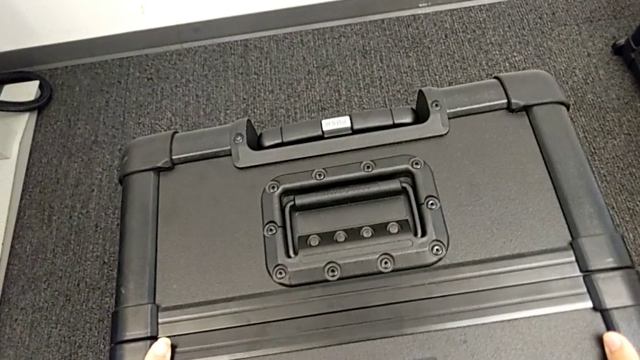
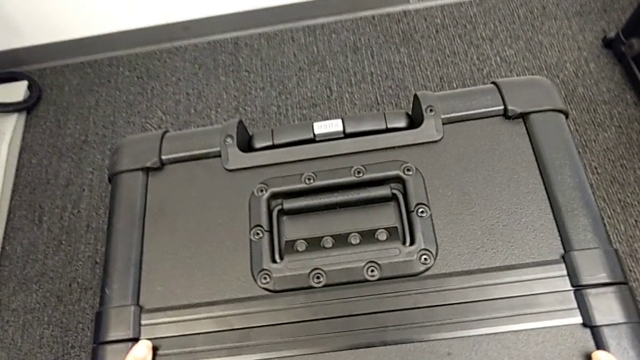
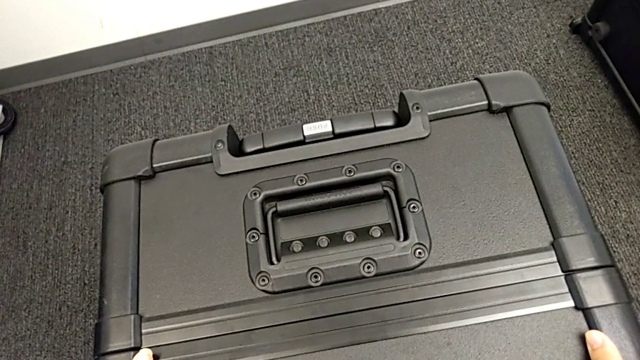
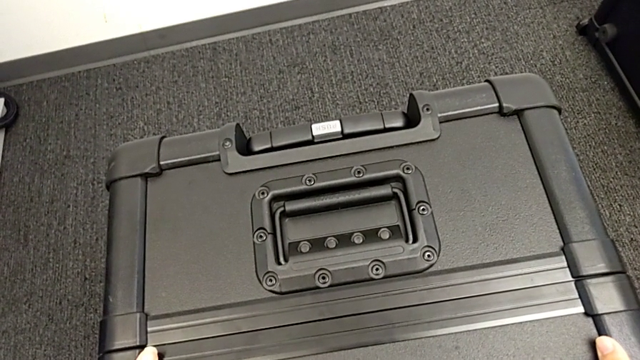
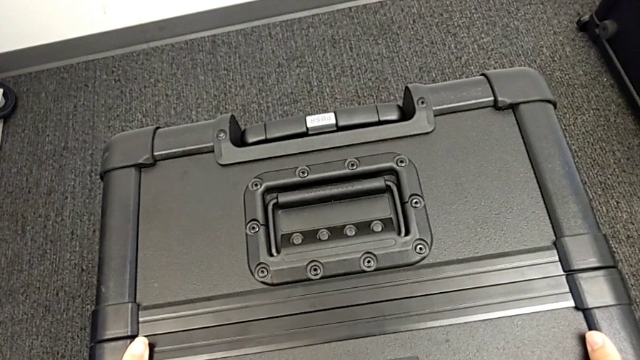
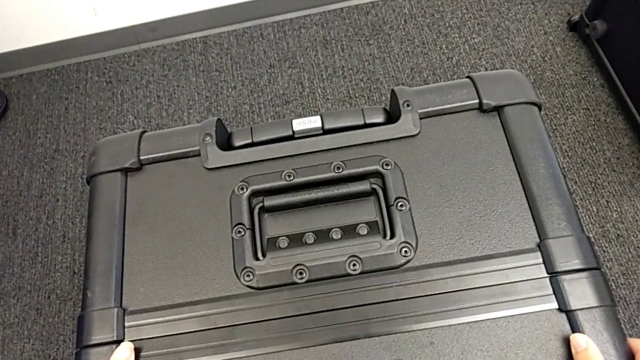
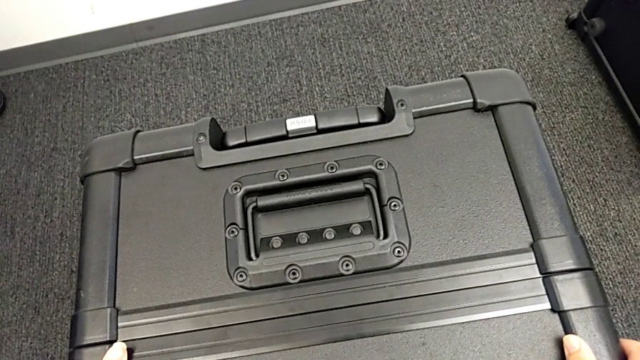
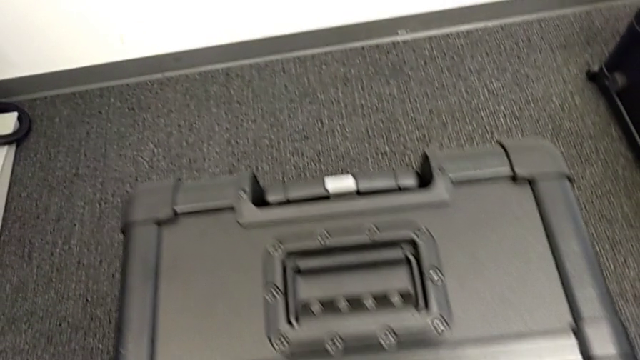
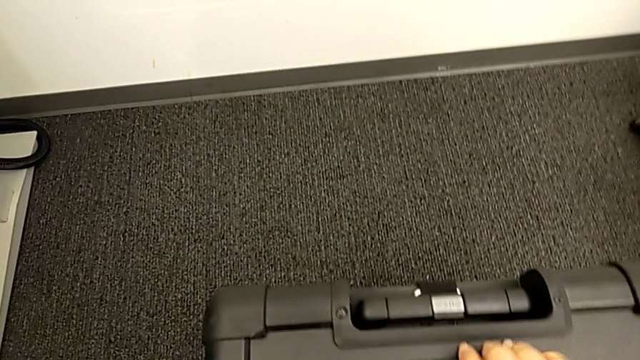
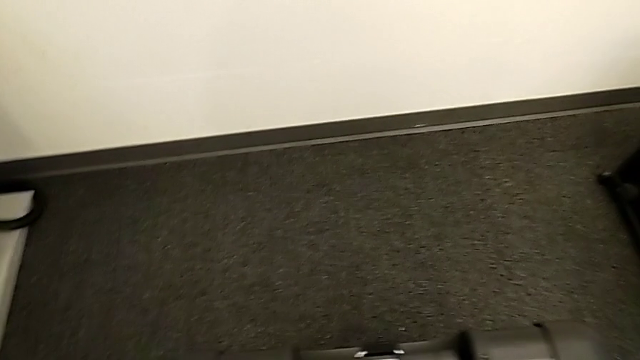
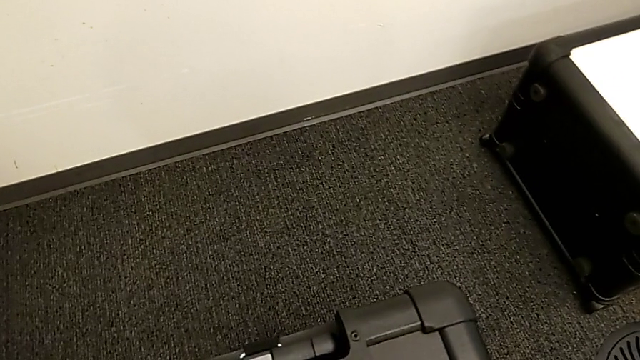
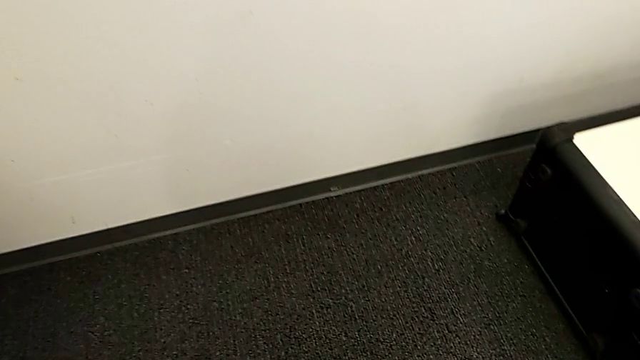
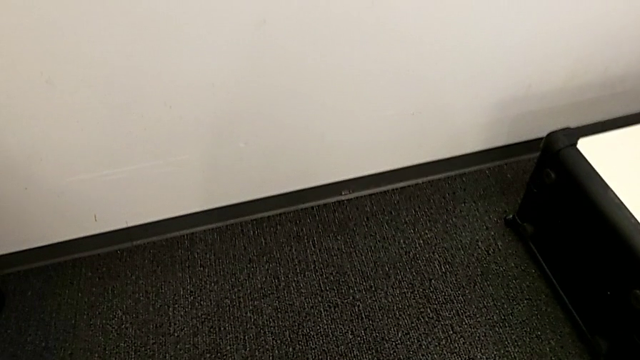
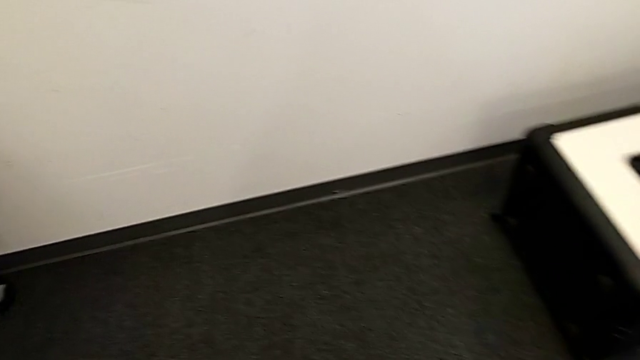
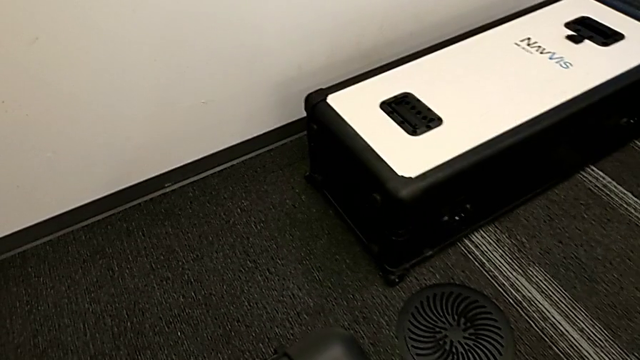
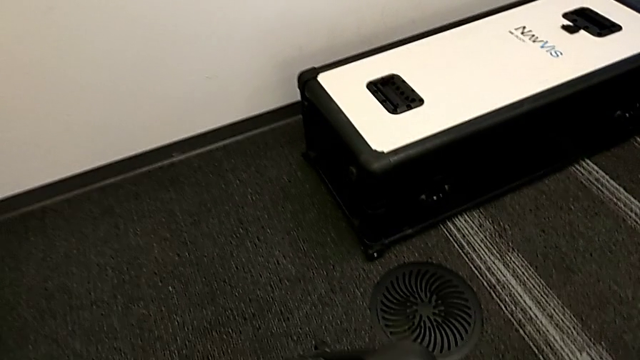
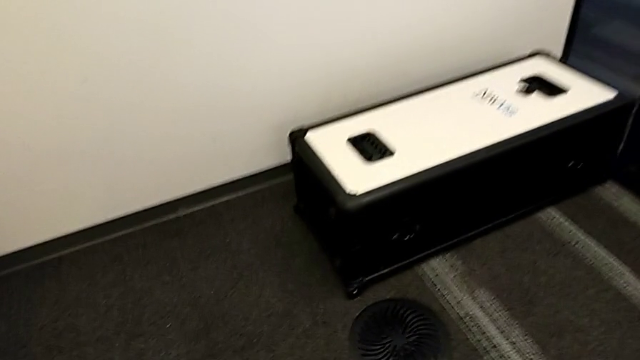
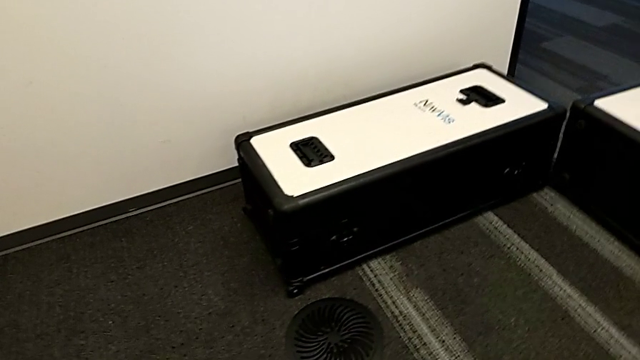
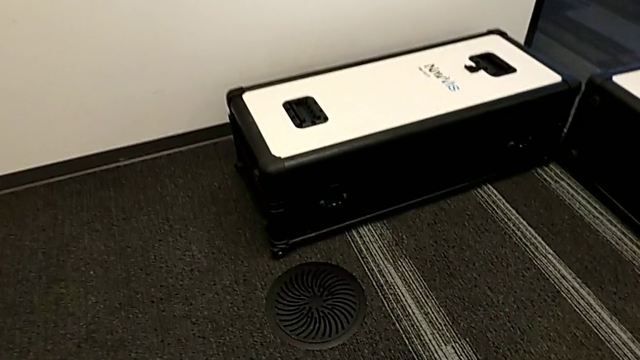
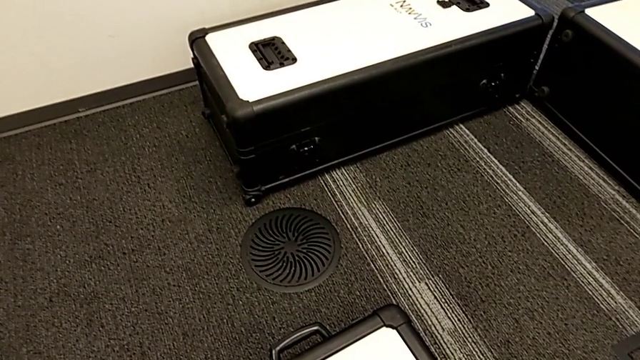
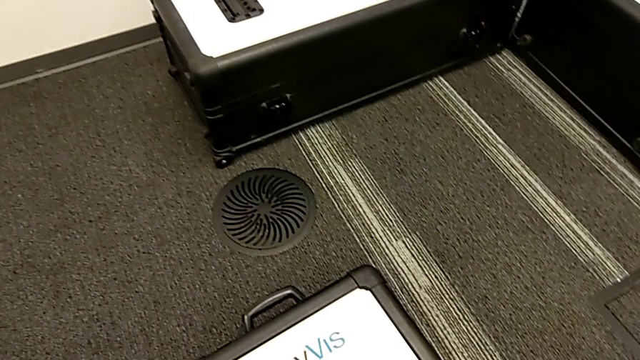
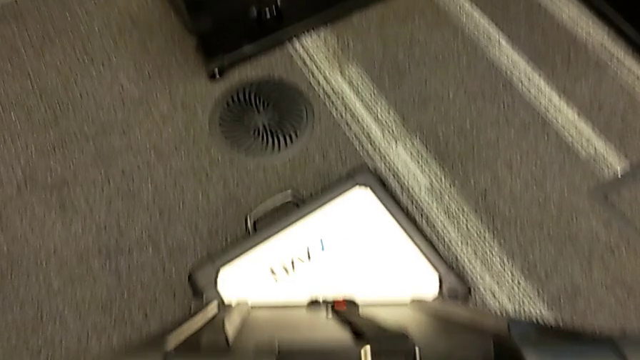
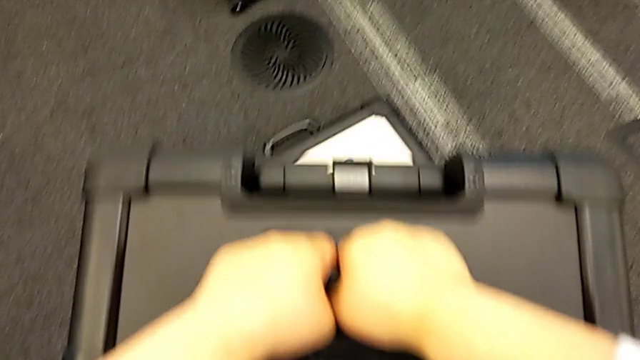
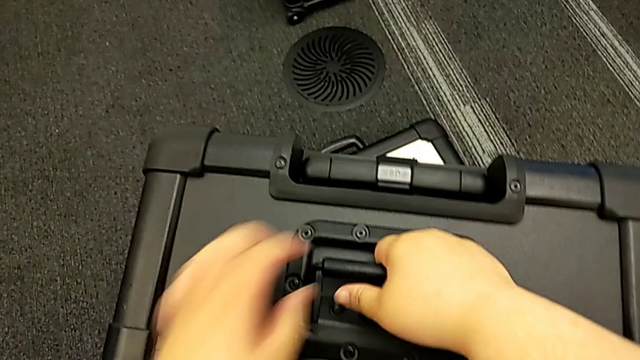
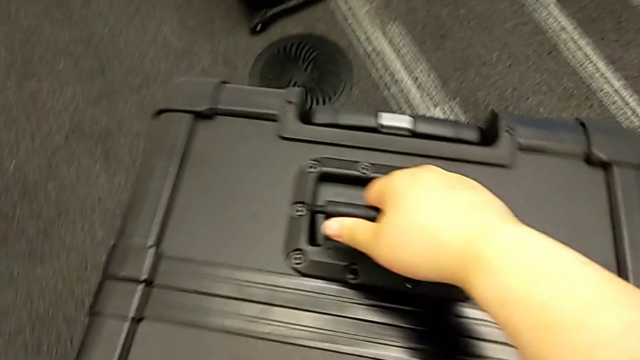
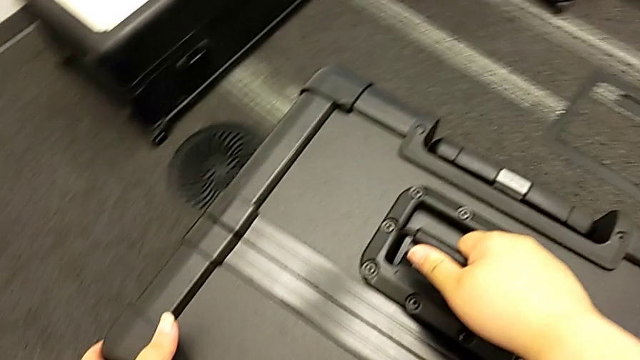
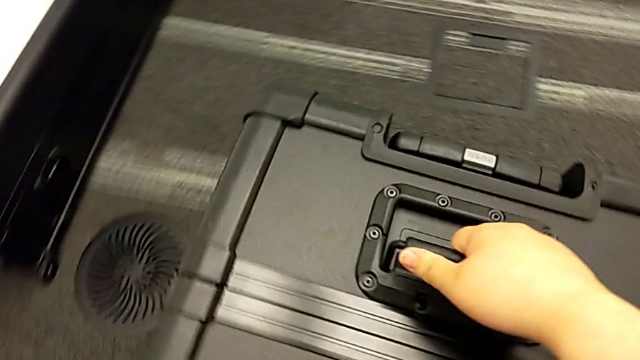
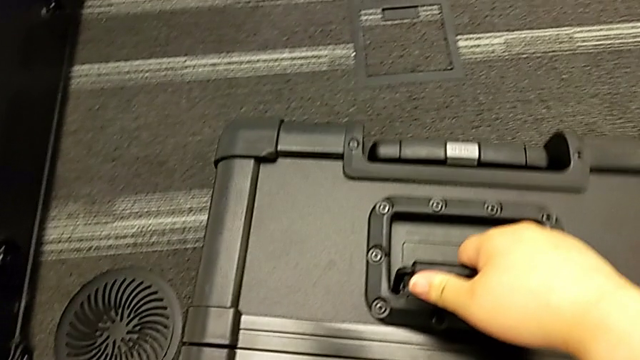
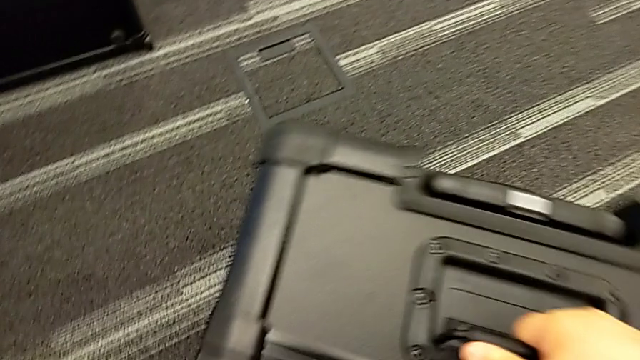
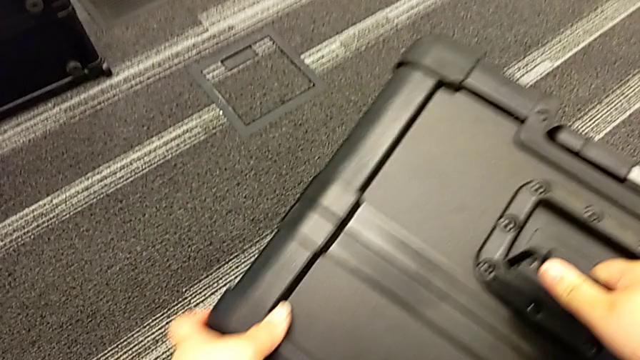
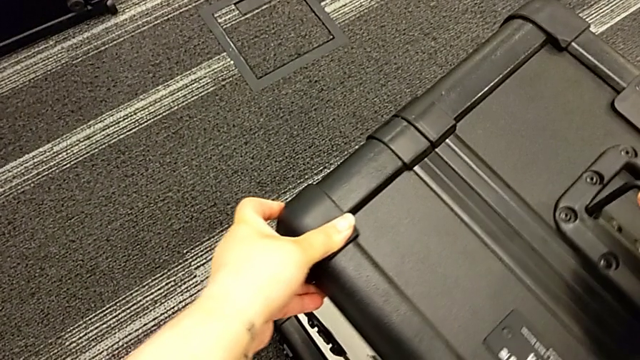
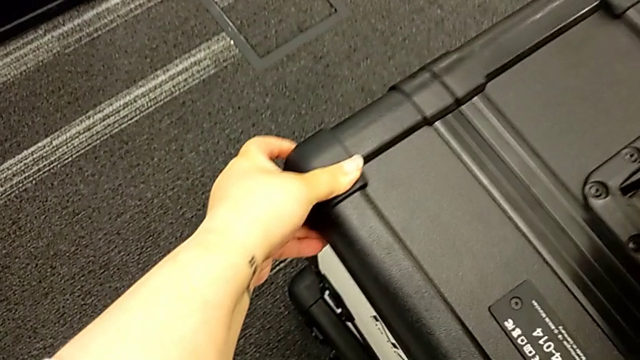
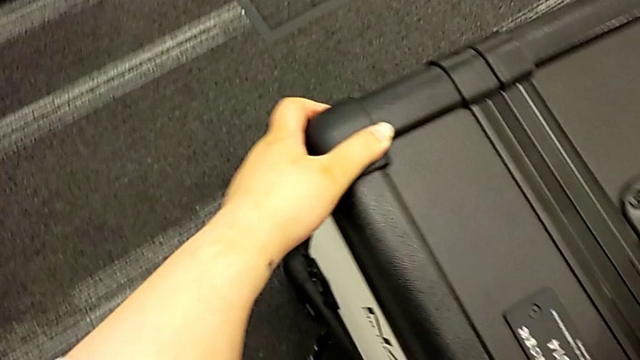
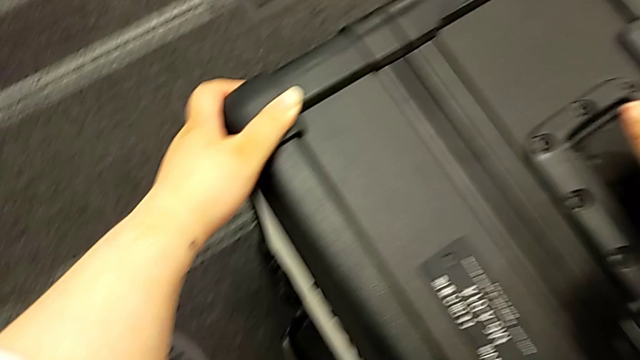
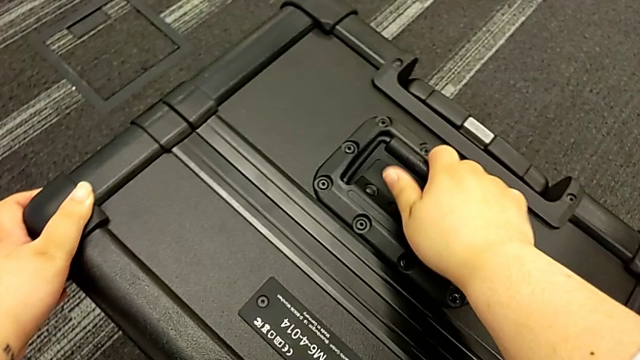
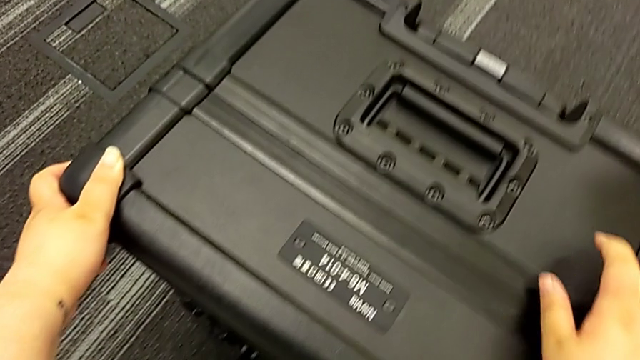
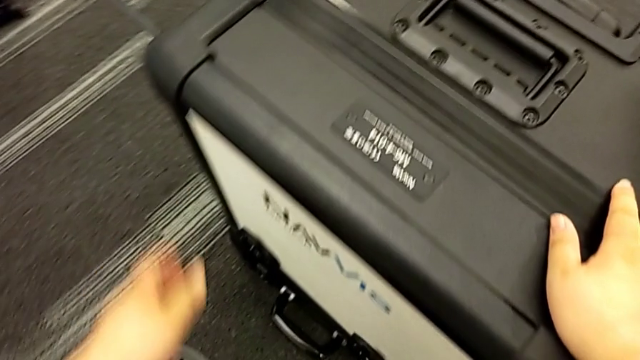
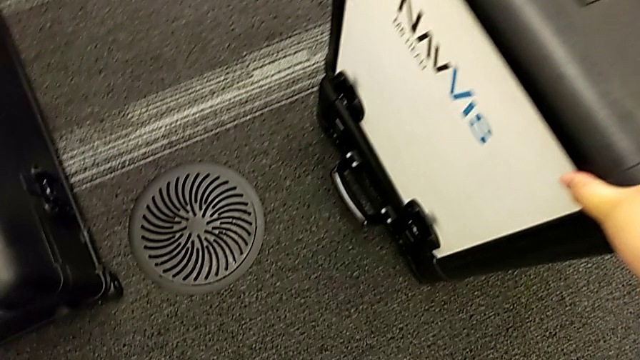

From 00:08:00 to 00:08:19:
The camera wearer is laying the box down. They place the head box.

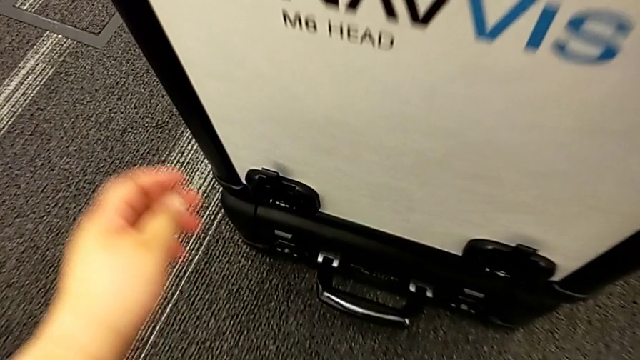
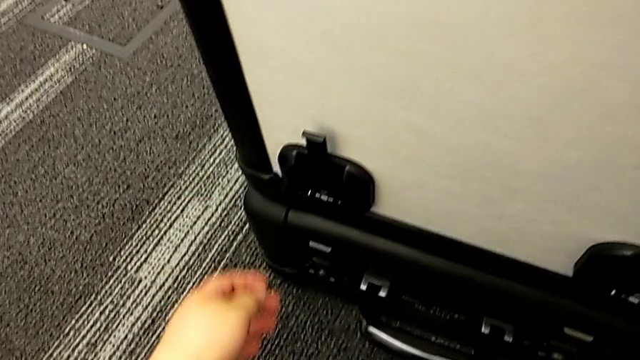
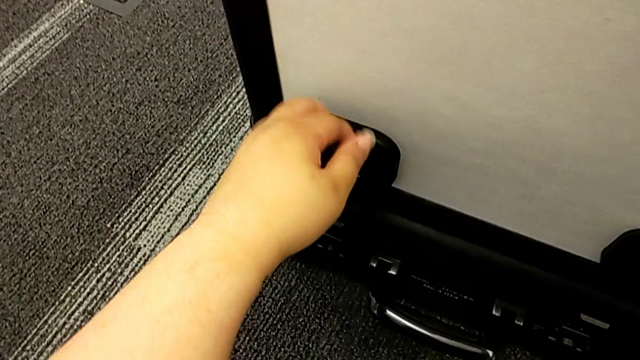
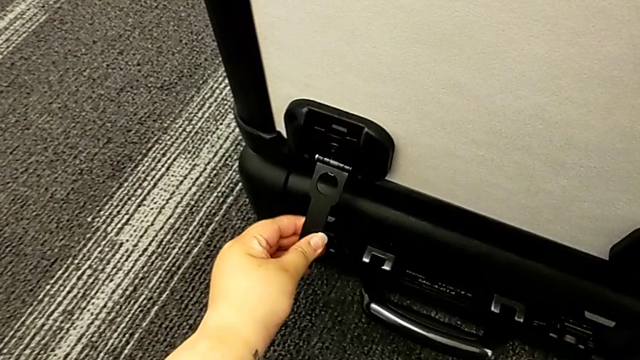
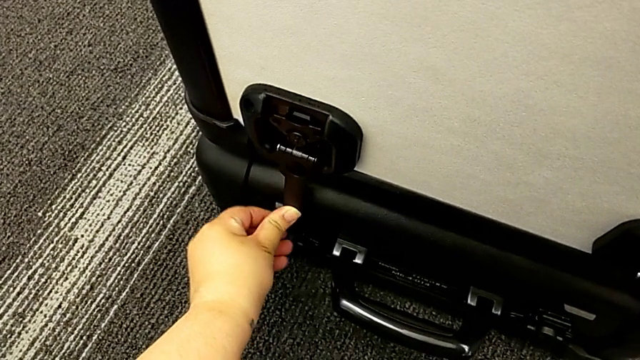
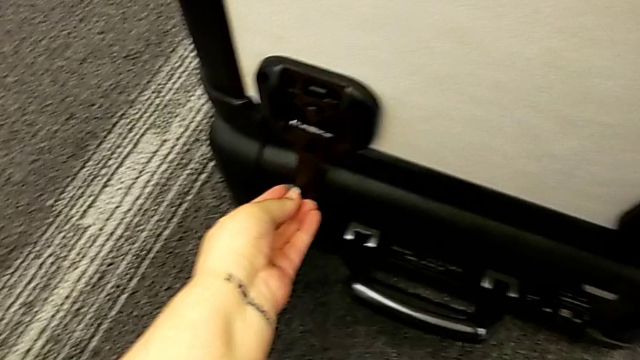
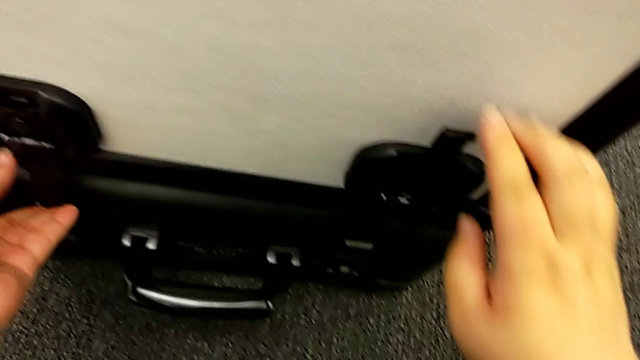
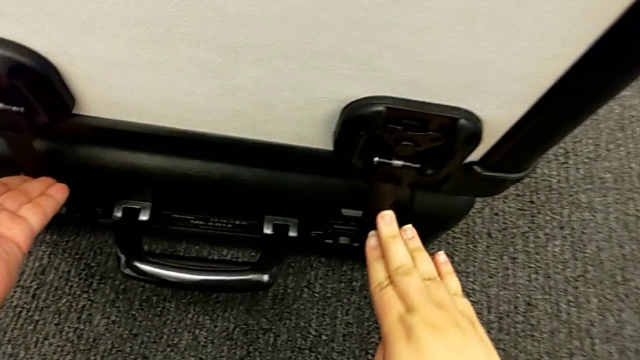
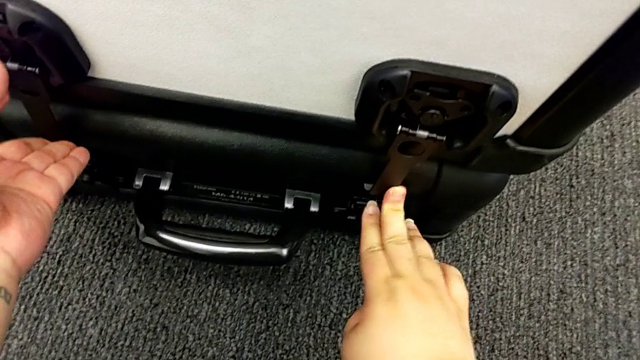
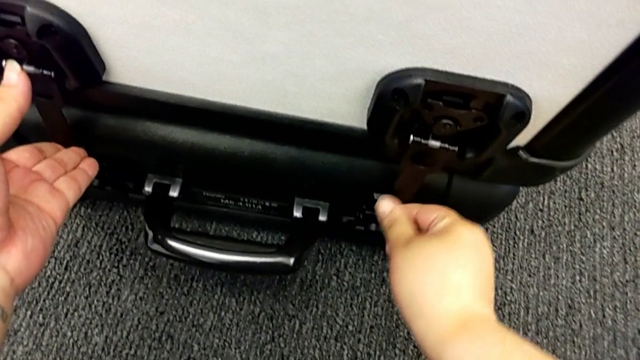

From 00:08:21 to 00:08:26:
The camera wearer is locking the boxes together. They begin to lock the box lock.
